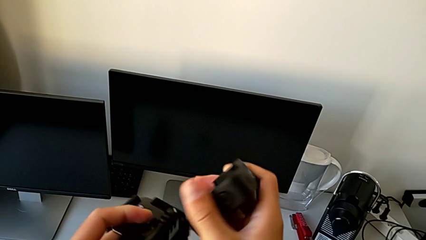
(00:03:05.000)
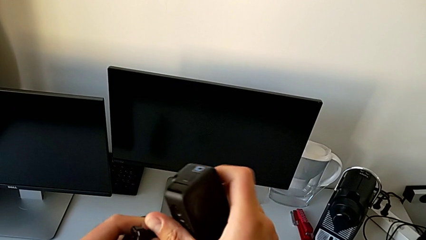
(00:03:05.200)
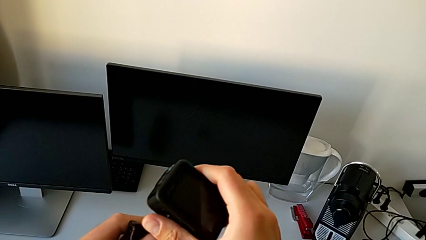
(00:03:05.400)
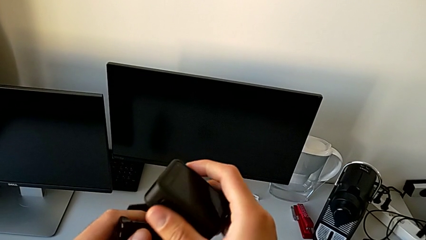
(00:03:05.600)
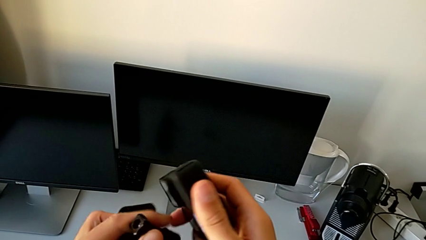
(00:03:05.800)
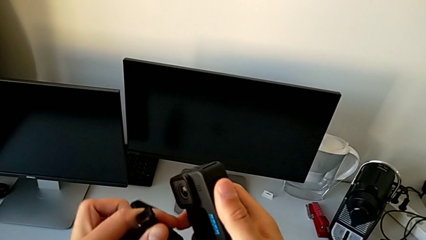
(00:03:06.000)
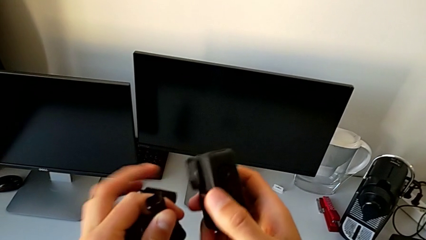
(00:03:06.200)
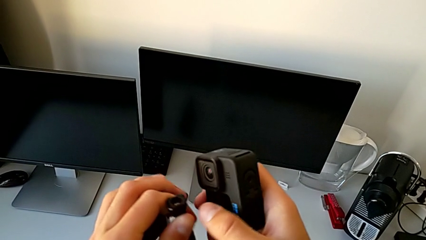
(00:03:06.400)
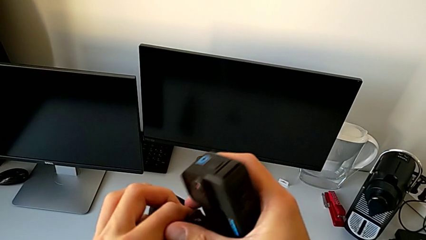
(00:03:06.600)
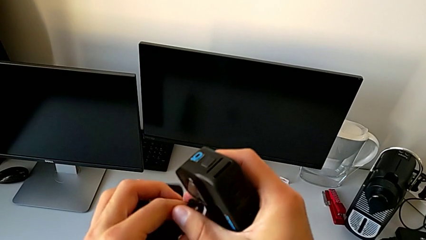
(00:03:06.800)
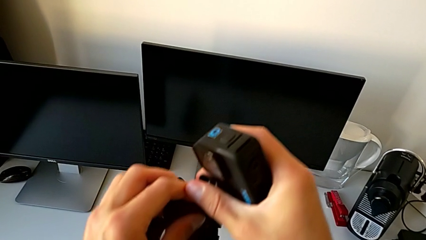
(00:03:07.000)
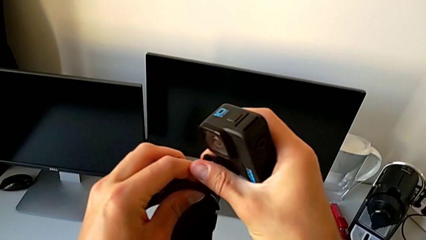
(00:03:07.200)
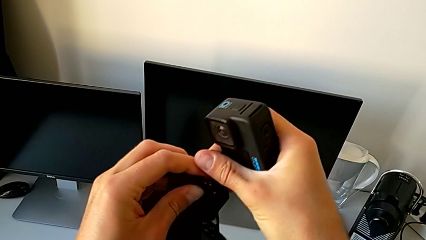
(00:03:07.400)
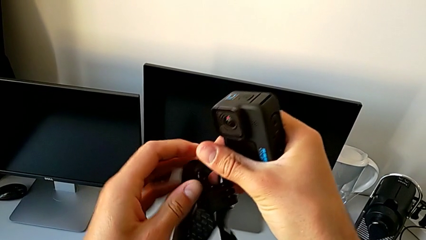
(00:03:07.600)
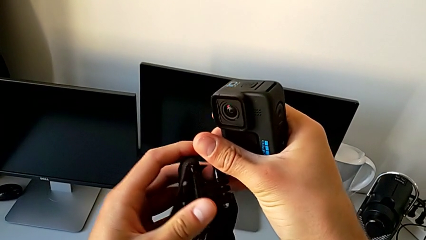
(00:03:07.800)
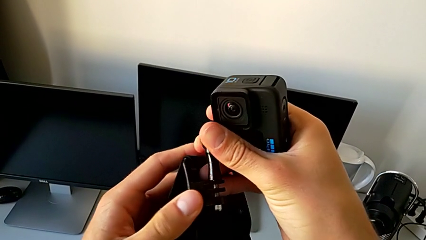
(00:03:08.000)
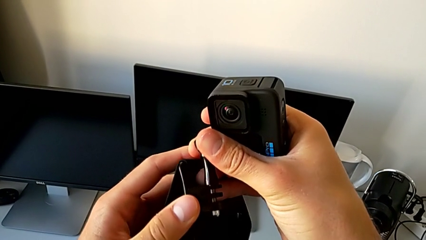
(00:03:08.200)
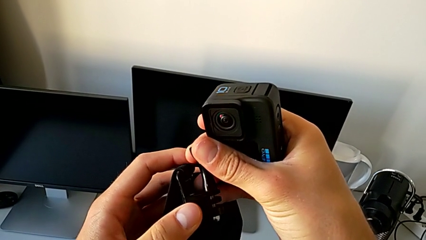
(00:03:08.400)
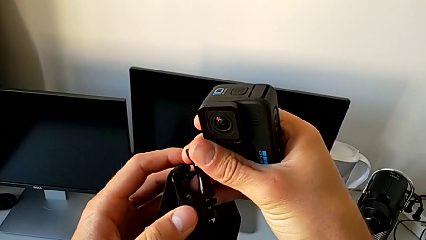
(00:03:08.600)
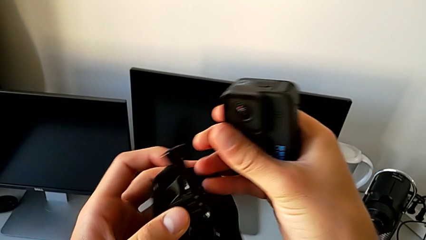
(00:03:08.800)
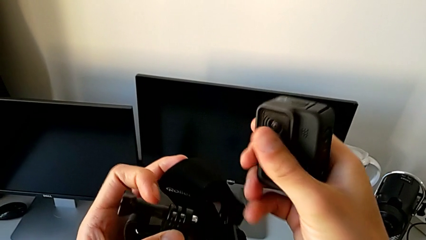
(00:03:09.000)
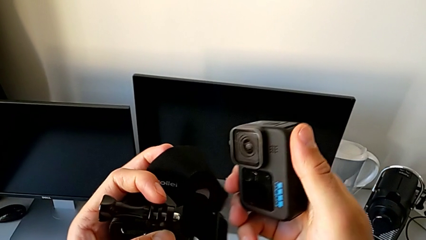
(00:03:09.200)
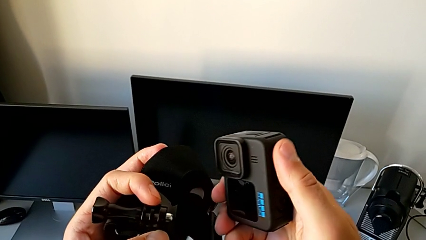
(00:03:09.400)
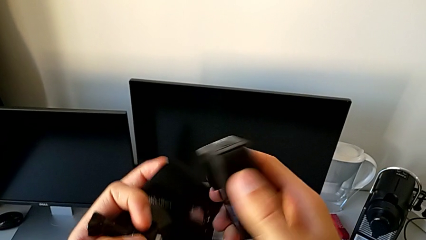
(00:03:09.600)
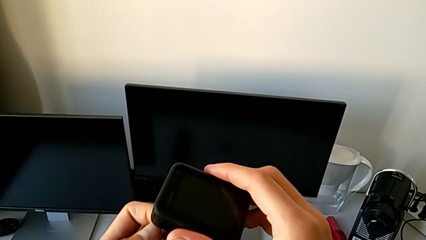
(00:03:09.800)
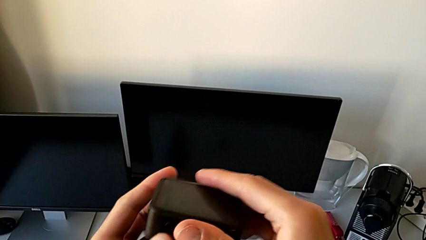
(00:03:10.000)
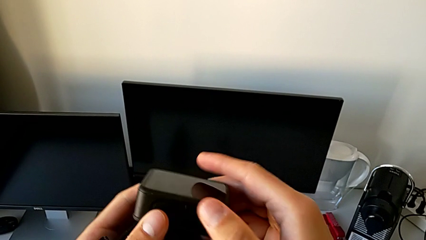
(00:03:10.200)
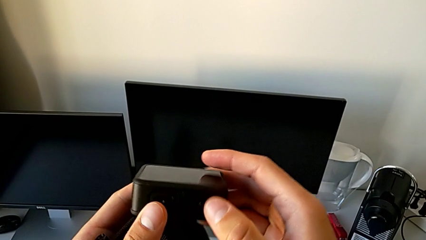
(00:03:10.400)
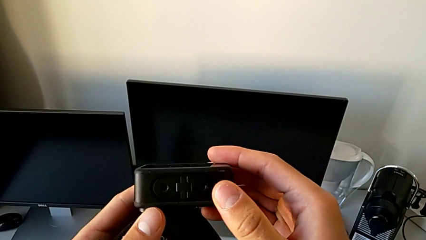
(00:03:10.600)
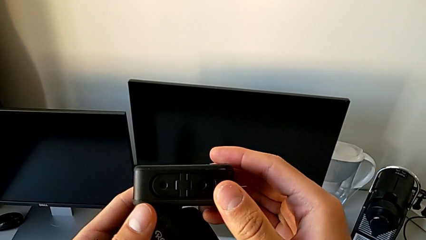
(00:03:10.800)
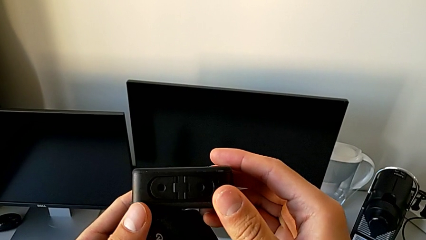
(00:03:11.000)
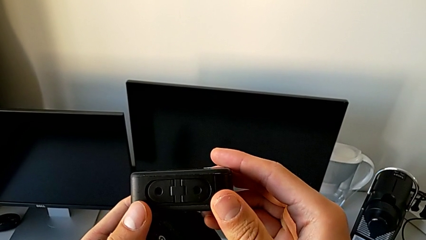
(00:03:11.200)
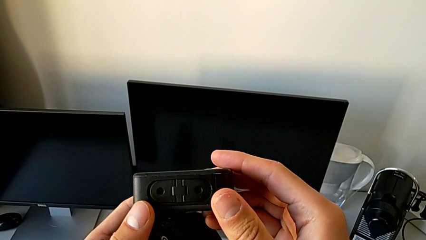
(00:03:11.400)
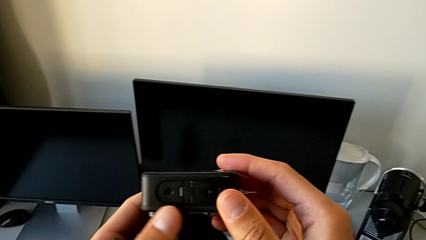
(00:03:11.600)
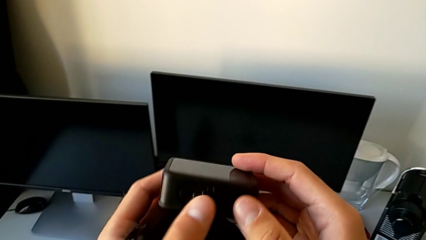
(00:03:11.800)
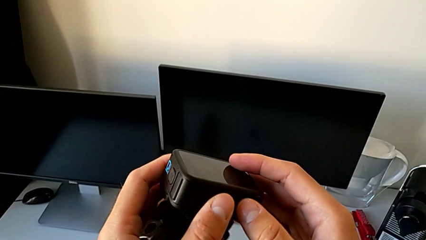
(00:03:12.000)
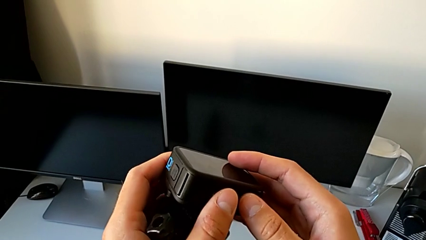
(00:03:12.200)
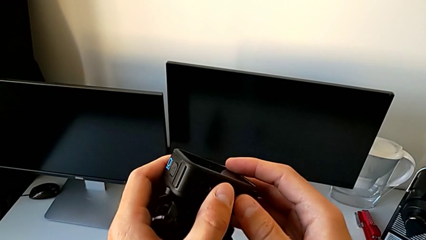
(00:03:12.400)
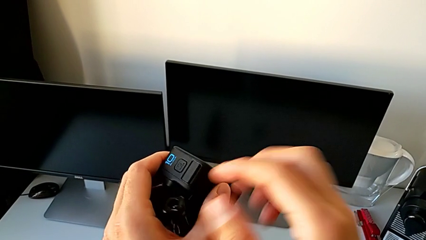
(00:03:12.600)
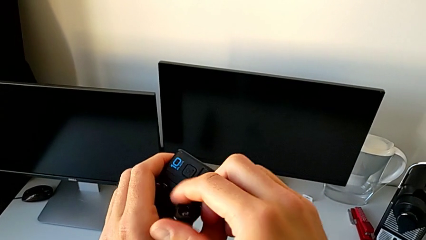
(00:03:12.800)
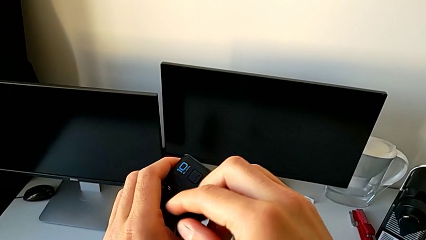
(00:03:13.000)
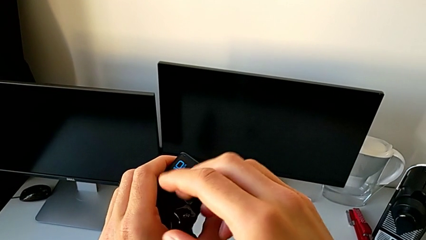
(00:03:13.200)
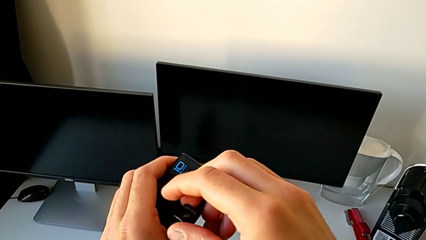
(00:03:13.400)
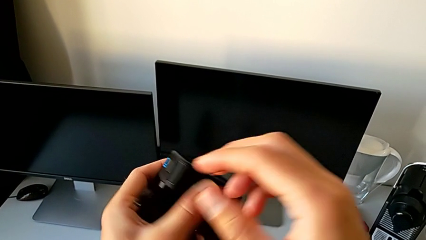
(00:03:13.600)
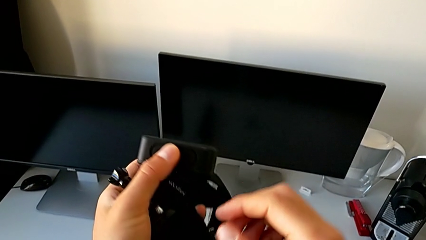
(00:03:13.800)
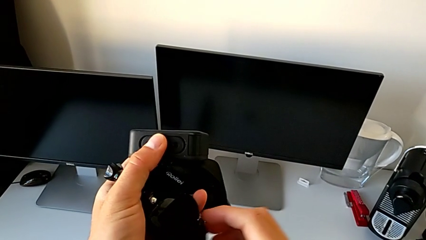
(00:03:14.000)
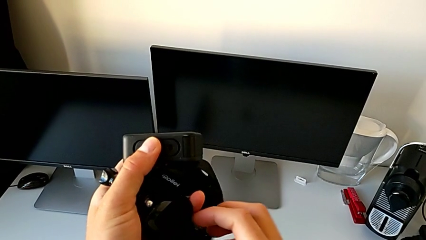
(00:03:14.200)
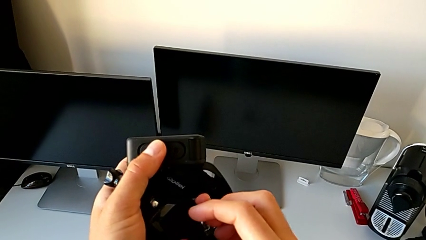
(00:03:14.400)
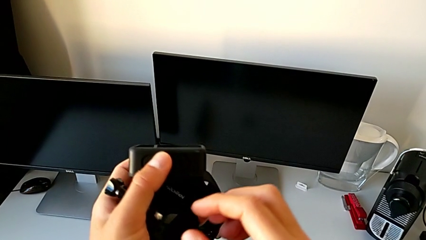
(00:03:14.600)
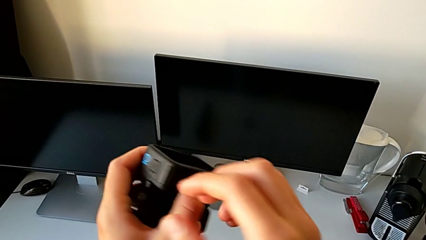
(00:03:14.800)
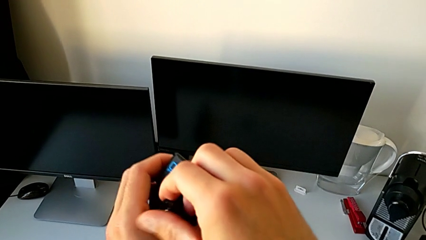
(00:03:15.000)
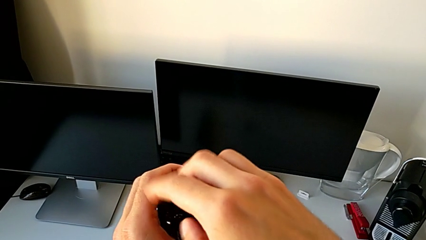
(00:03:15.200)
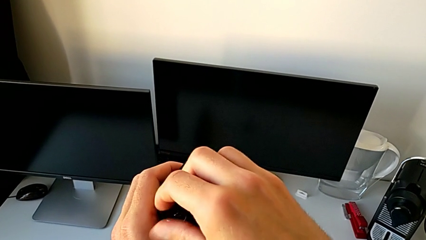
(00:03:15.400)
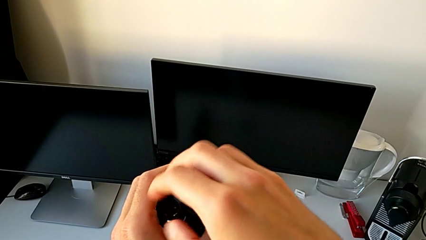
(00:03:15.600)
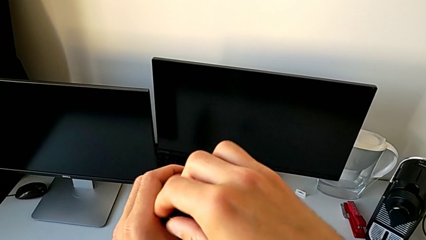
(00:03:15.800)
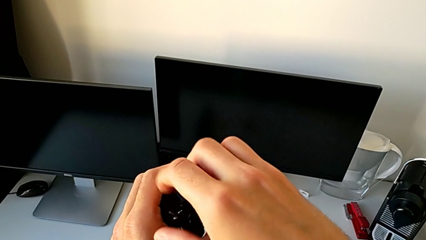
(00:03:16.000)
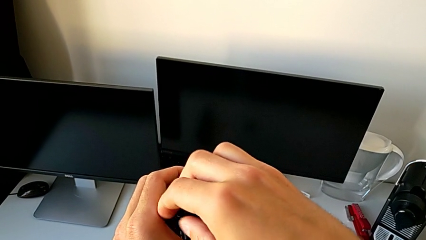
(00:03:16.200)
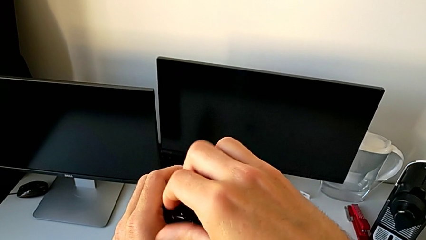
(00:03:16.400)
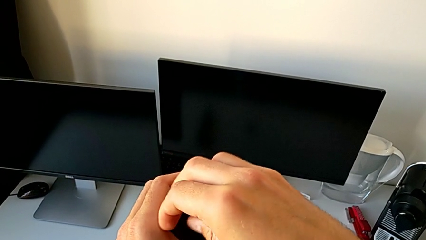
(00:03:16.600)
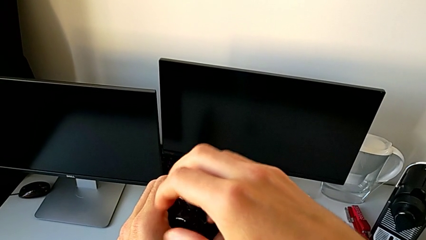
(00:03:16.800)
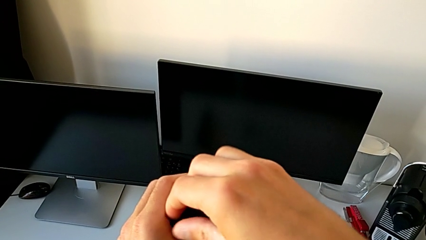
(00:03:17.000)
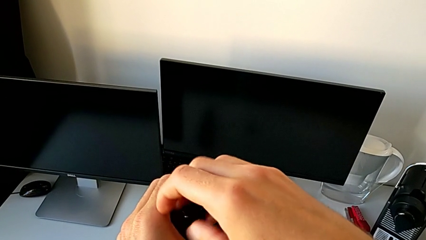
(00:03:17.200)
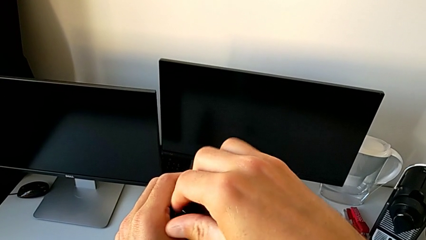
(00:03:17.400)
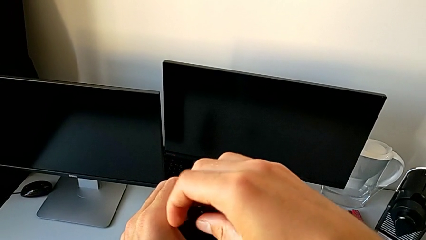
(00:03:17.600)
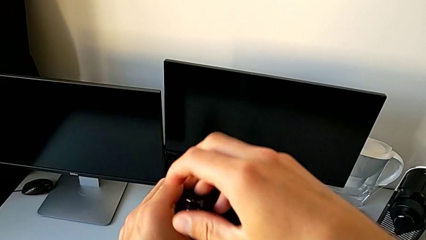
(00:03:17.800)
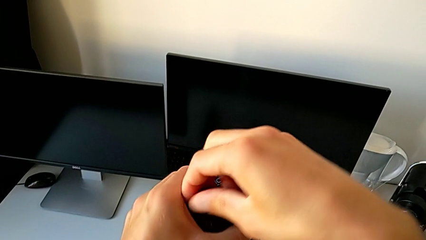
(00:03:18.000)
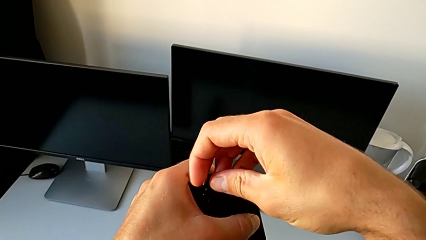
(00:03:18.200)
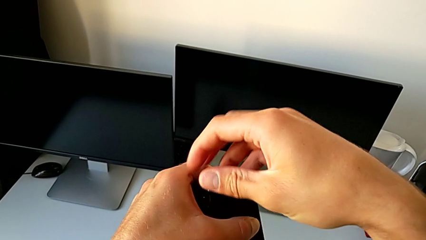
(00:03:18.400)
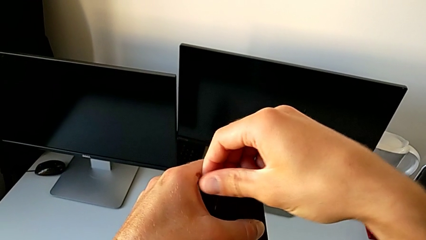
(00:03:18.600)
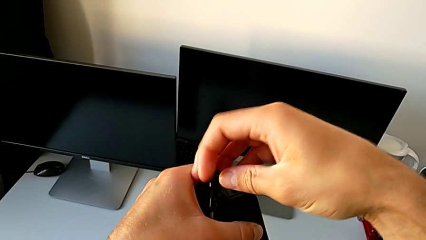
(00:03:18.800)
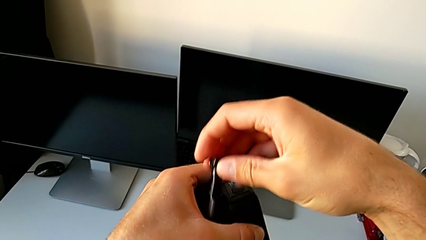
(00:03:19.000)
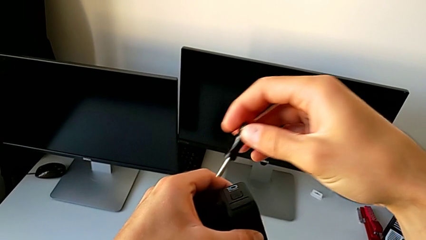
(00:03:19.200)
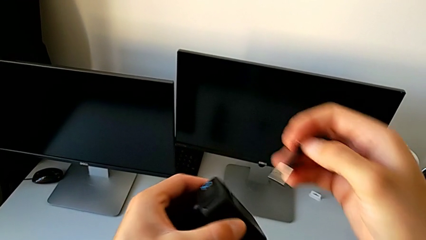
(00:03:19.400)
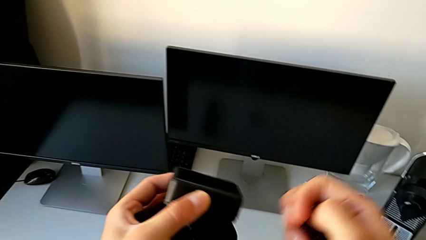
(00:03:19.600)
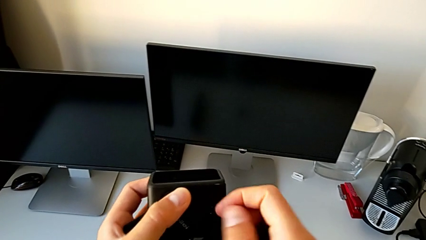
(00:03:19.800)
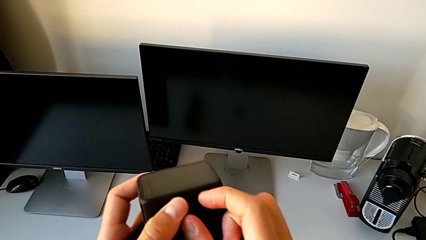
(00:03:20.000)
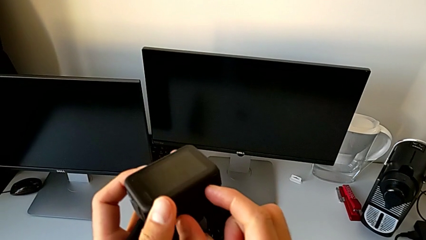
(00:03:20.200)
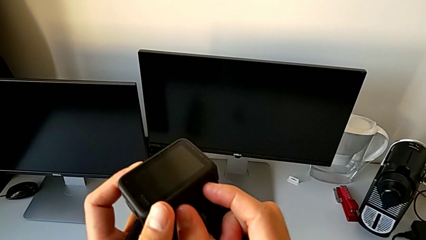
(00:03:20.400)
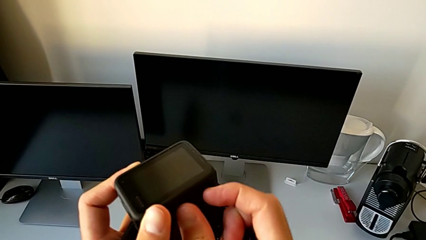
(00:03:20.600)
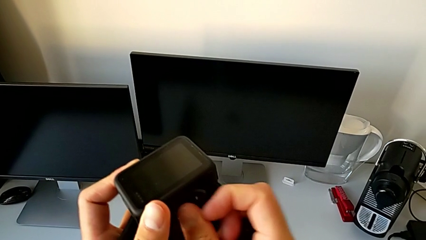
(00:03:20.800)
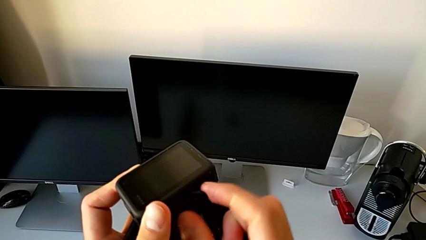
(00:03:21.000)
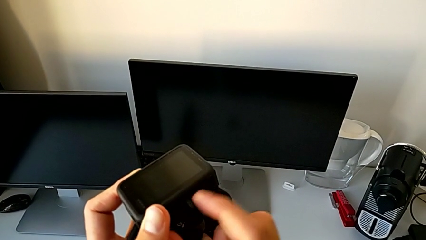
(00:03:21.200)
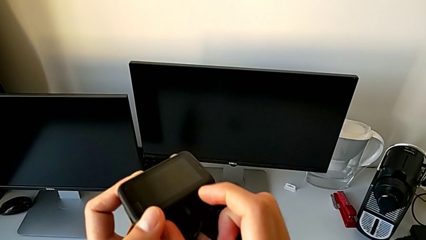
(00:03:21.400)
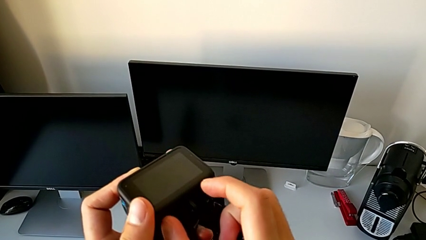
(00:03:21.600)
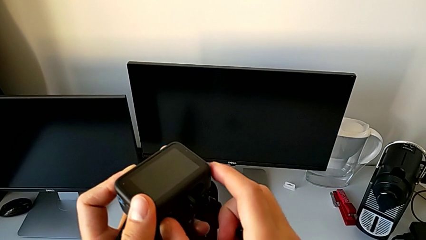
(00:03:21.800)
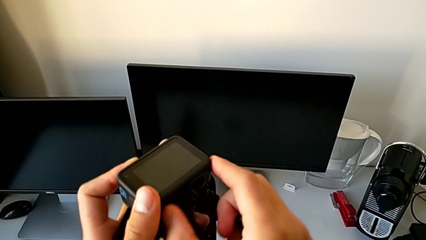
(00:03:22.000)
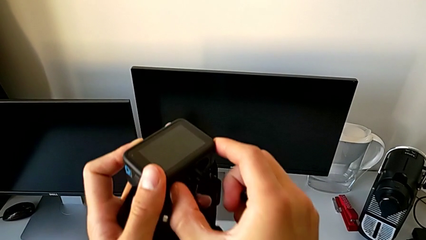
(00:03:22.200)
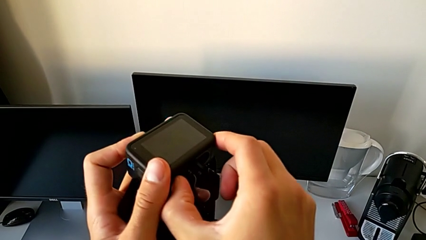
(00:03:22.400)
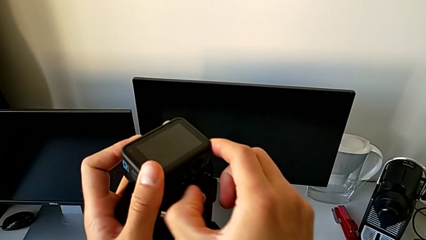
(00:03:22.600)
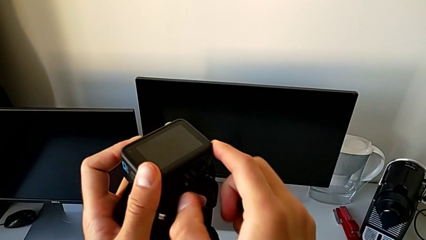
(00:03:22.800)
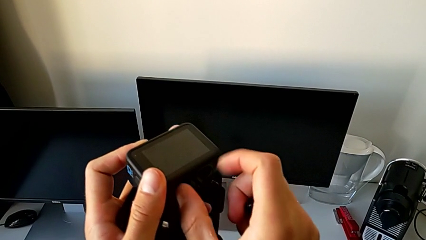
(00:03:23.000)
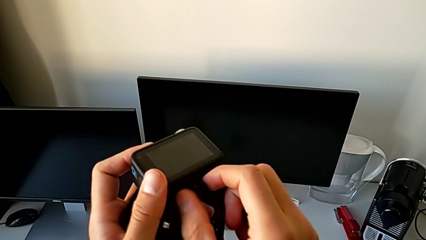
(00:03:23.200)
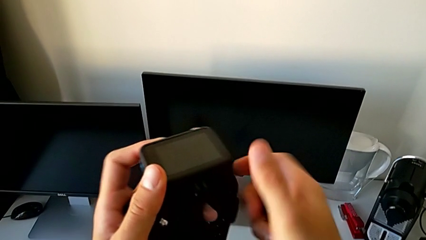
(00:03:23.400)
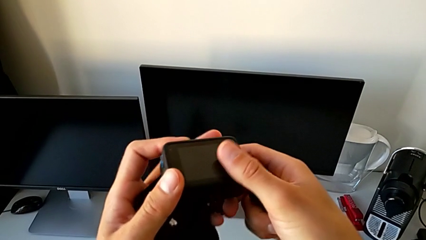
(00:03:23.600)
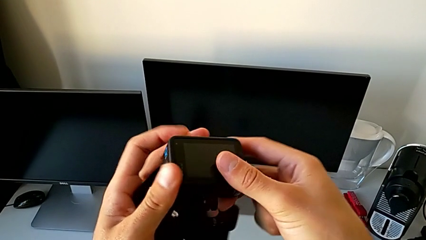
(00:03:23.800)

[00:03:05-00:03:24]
The camera wearer is assembling the GoPro onto the strap. They inspect the GoPro, unscrew the screw and pull the GoPro.
